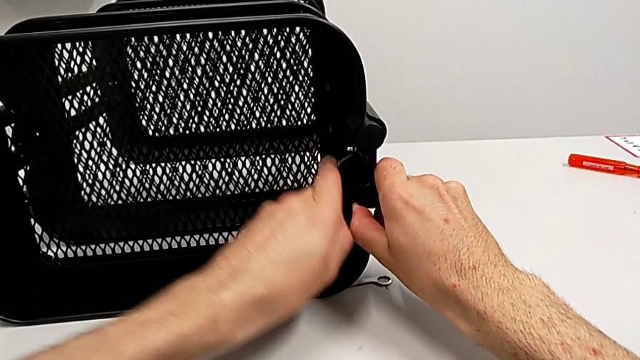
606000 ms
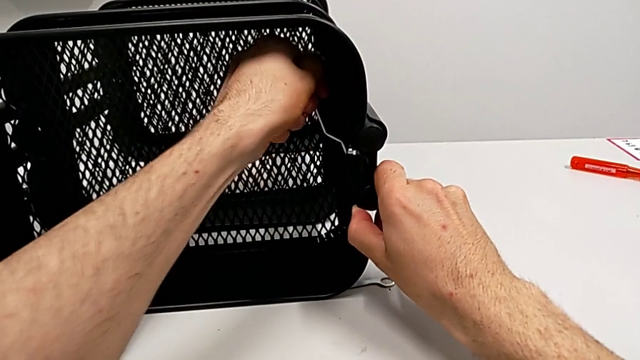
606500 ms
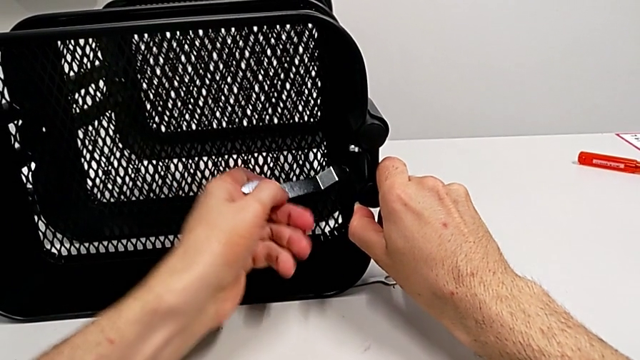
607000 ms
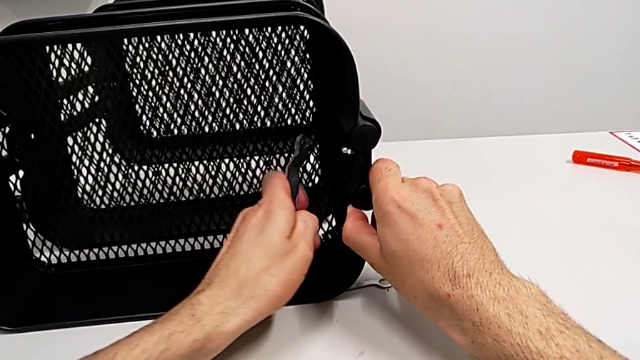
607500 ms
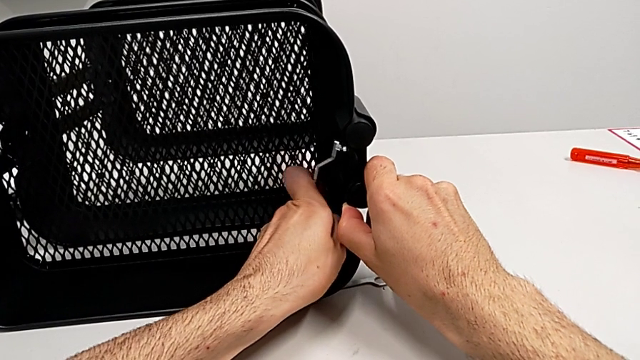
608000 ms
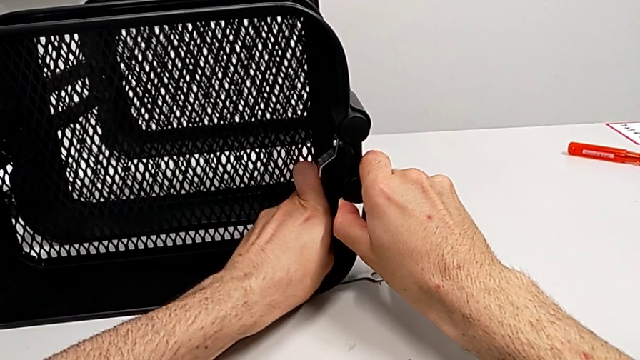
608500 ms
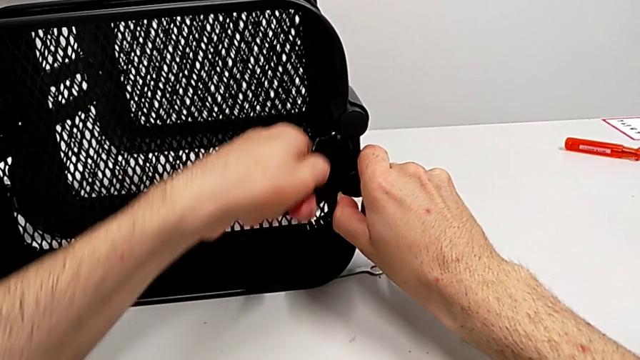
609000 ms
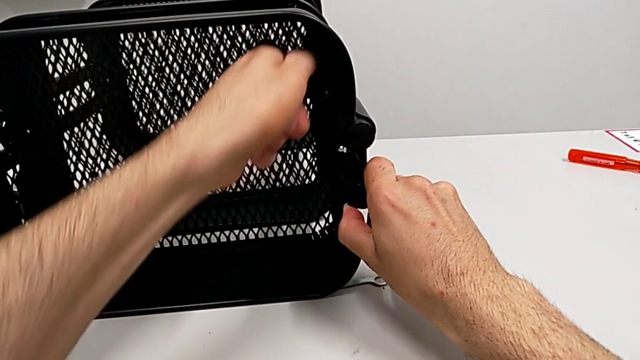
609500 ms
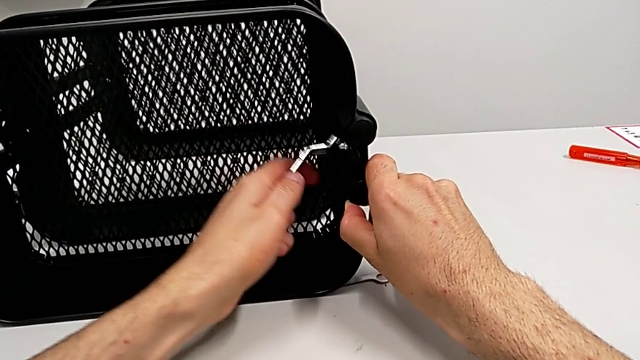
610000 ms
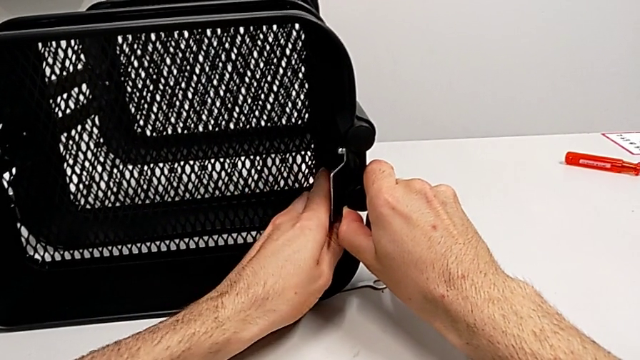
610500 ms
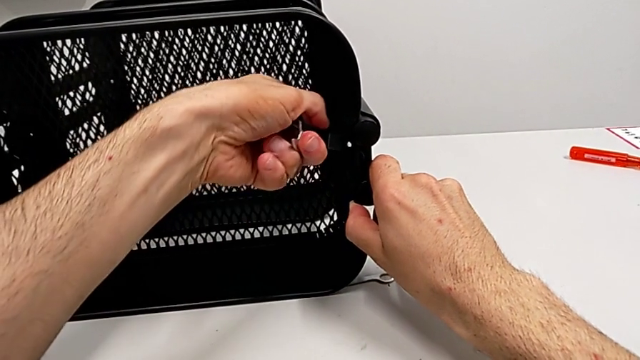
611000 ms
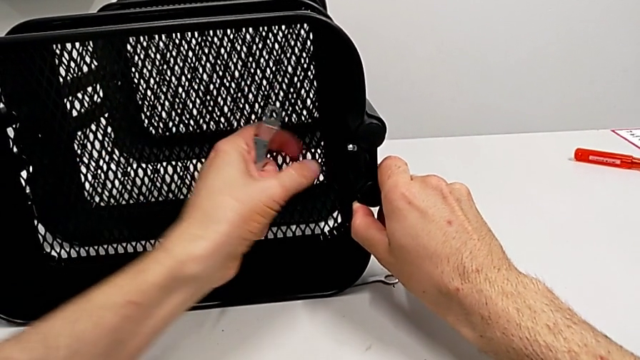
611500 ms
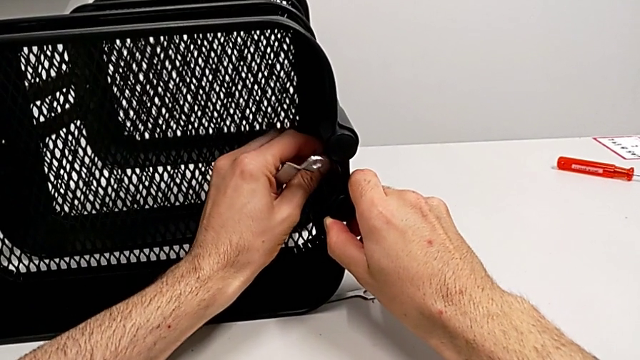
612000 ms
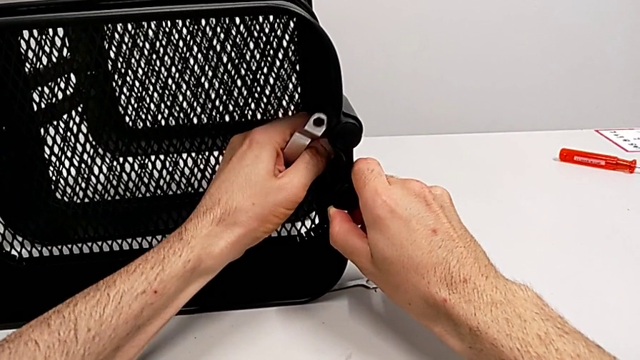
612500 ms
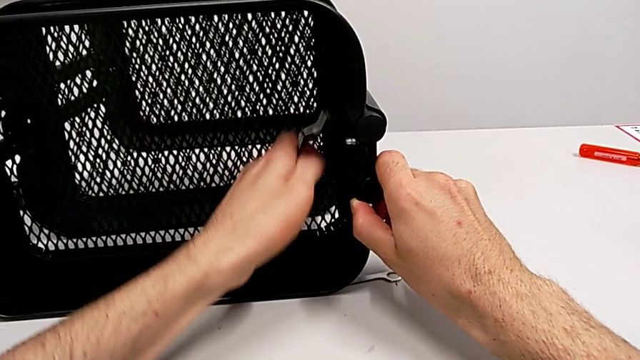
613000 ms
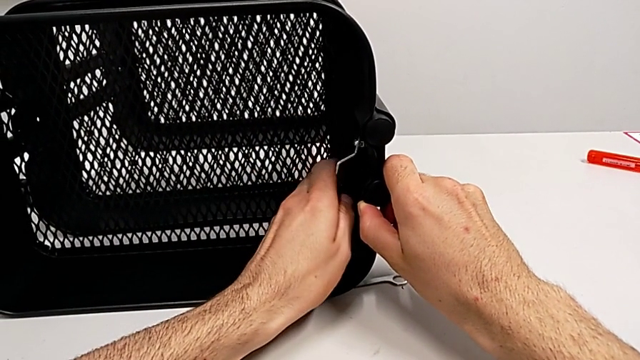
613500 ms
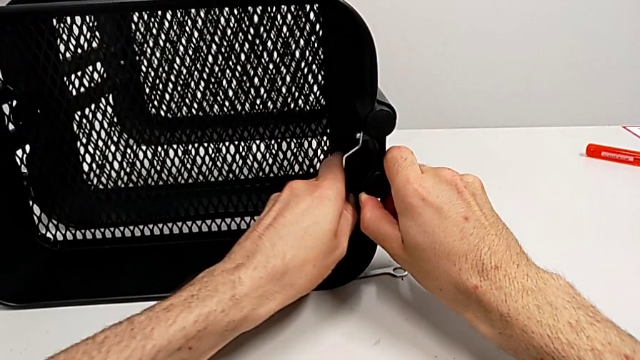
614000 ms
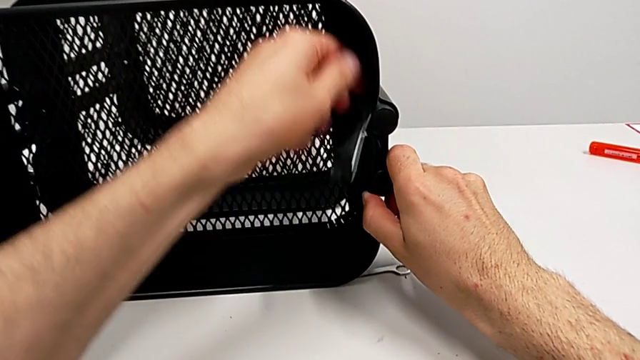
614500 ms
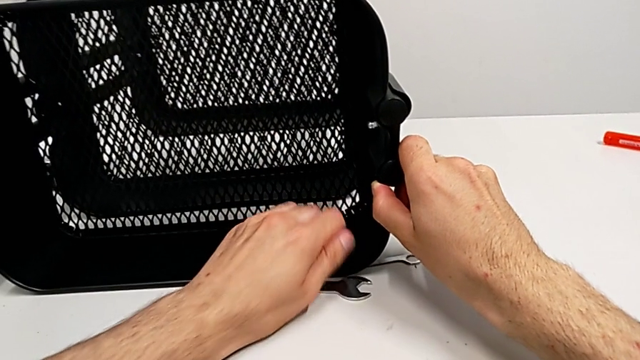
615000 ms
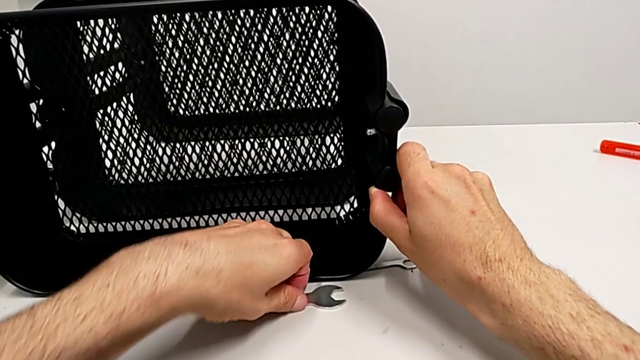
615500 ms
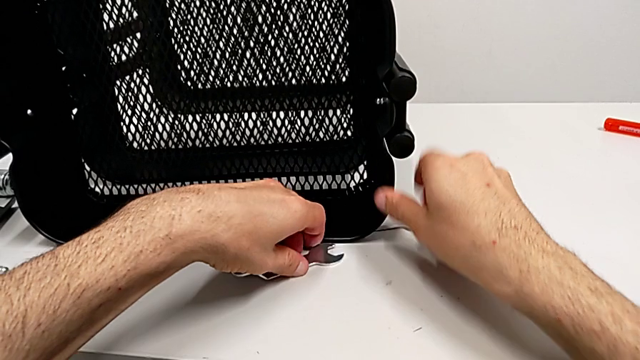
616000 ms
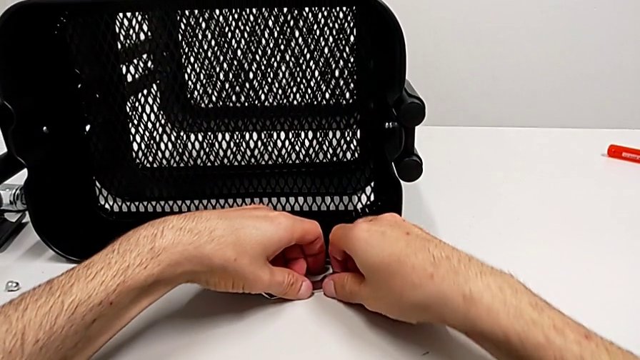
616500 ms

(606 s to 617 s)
The camera wearer is disassembling the top grid tray. They keep unscrewing the hexagon cap nut, unscrew it, drop the hexagonal wrench by accident and grab it.

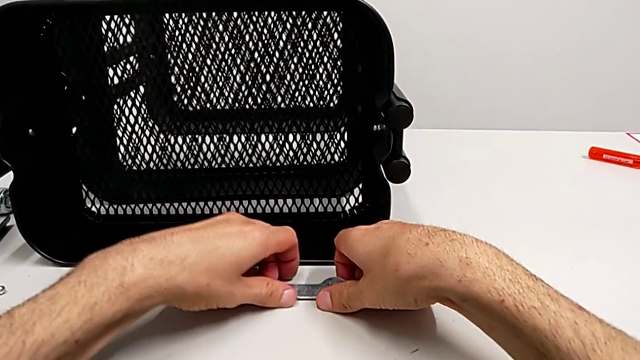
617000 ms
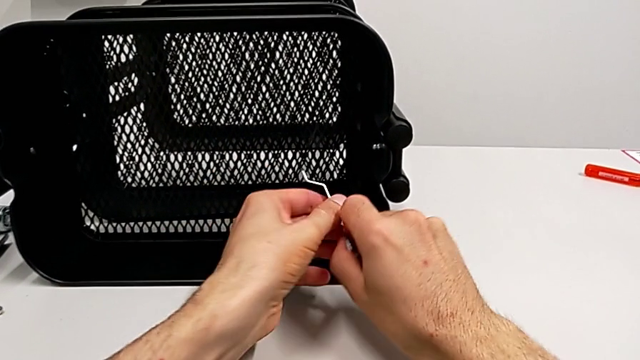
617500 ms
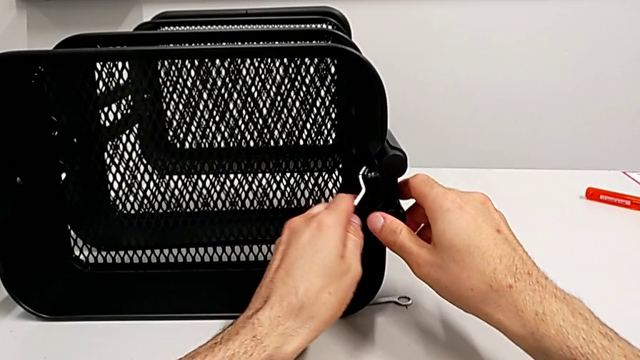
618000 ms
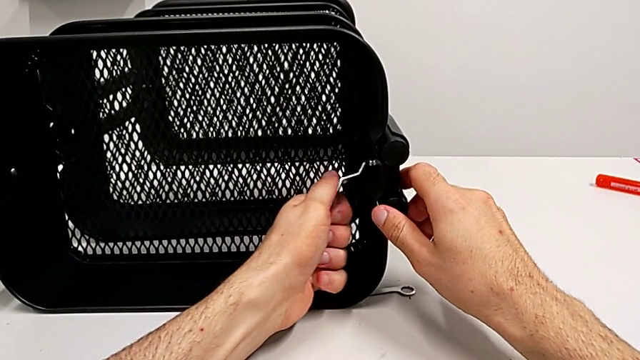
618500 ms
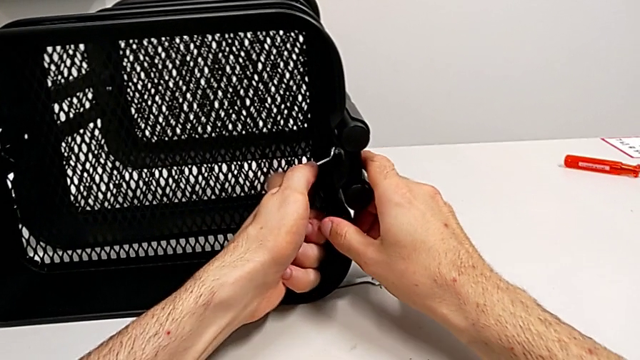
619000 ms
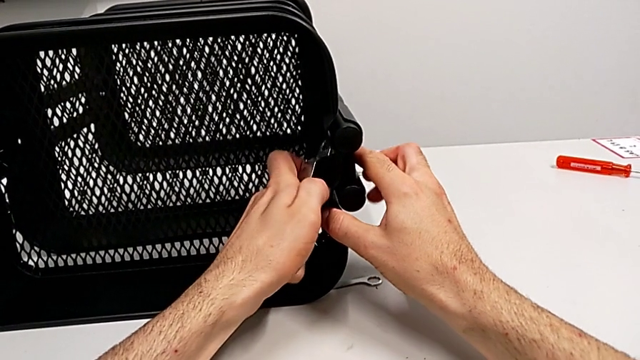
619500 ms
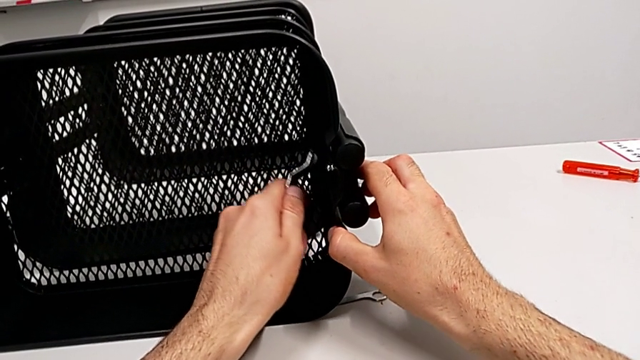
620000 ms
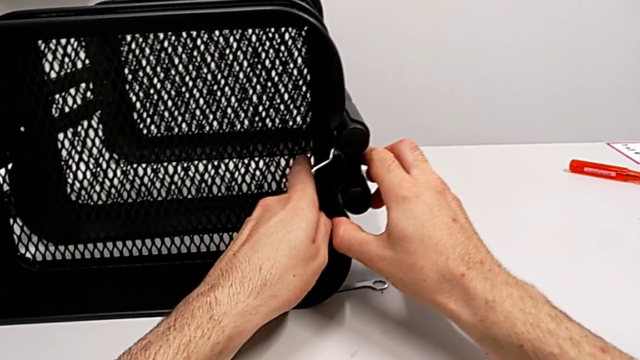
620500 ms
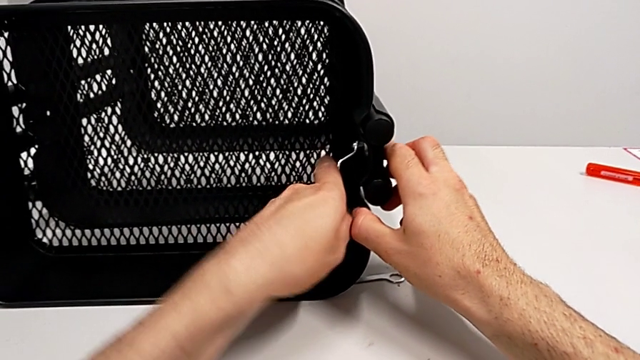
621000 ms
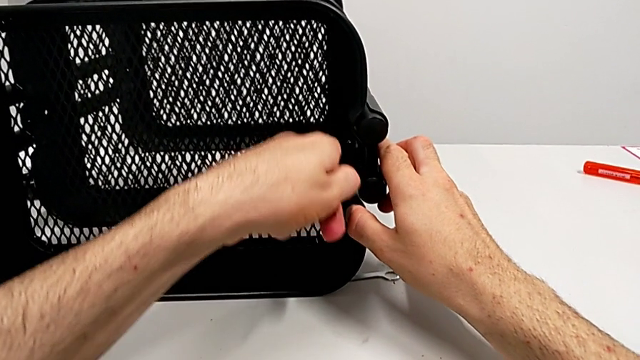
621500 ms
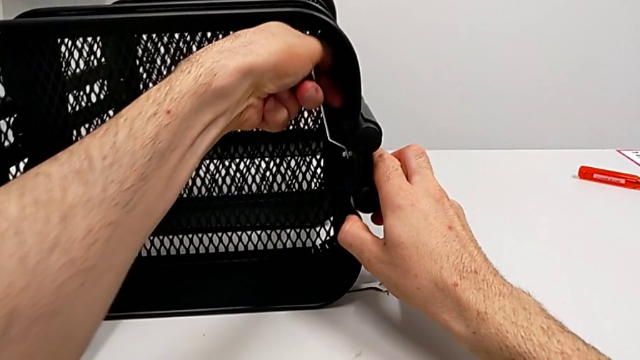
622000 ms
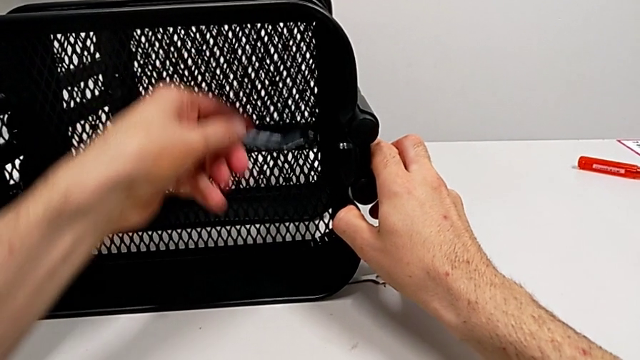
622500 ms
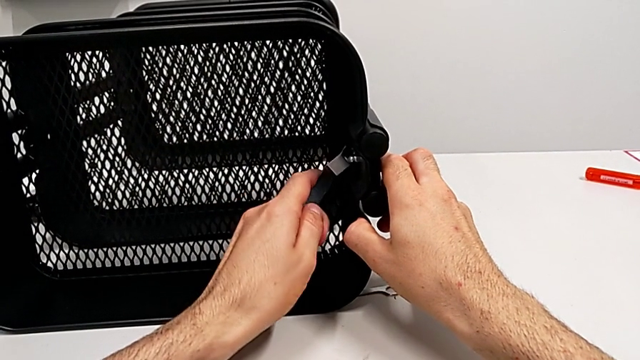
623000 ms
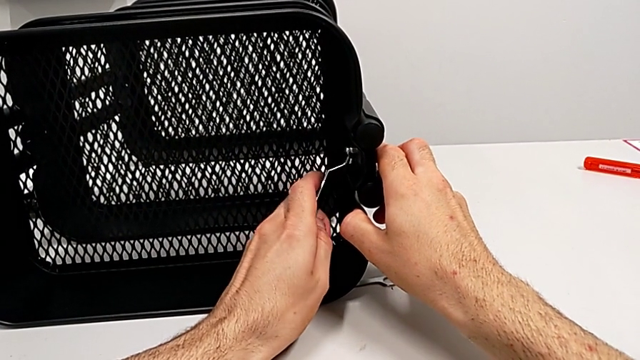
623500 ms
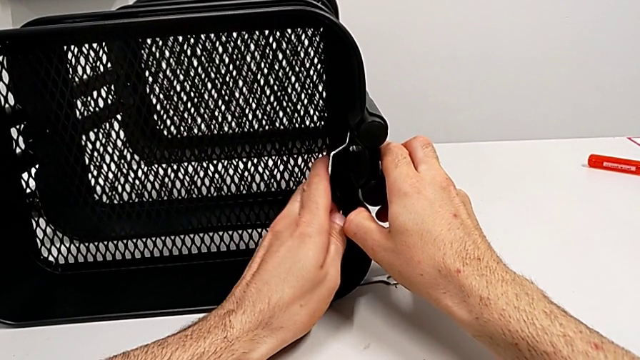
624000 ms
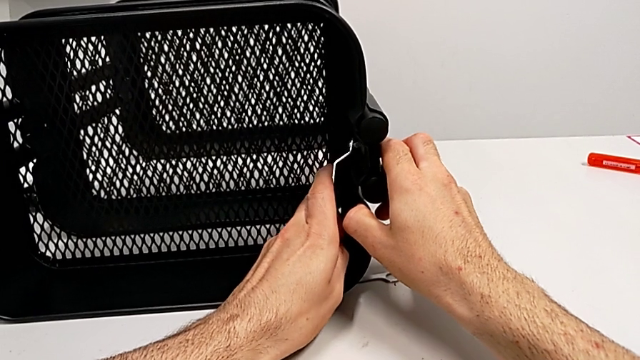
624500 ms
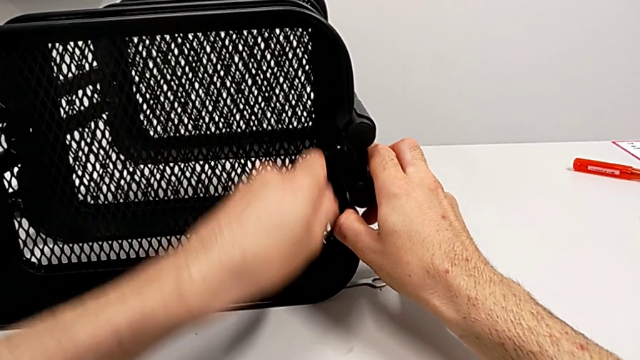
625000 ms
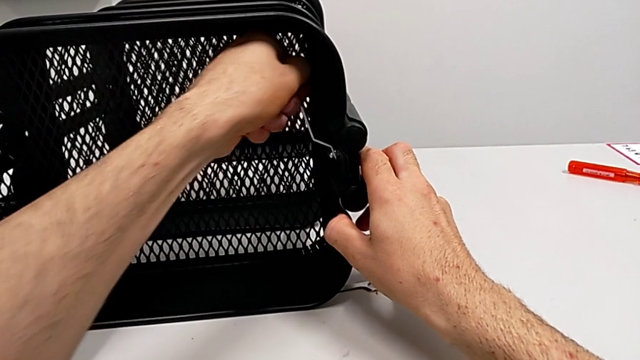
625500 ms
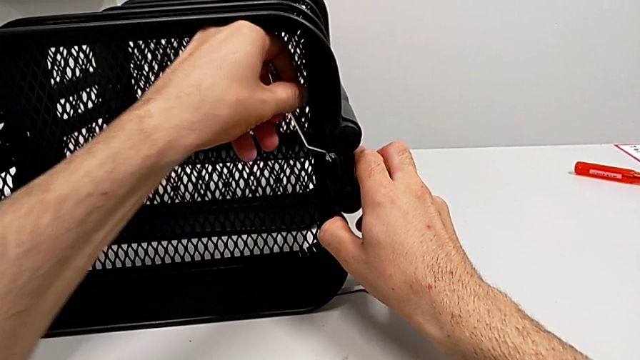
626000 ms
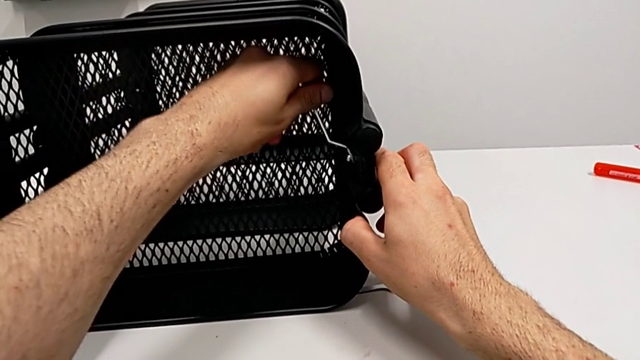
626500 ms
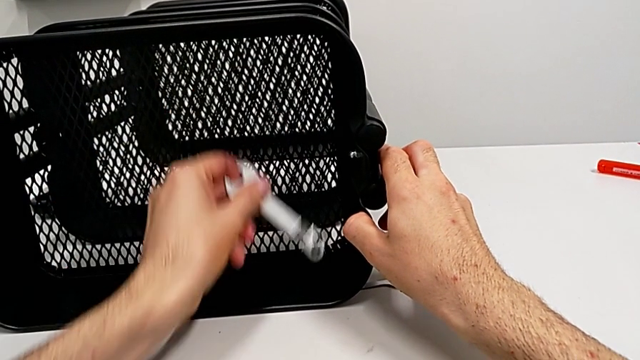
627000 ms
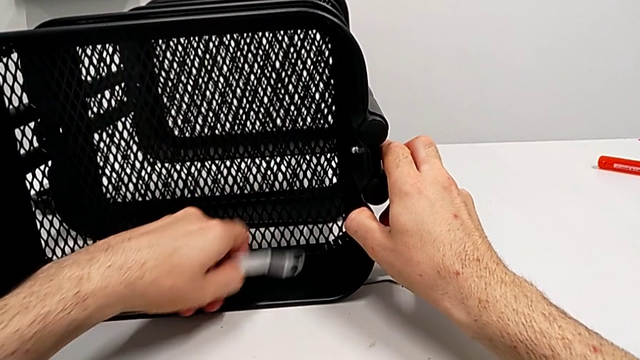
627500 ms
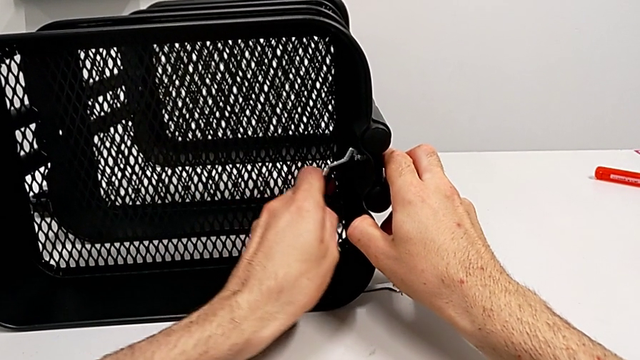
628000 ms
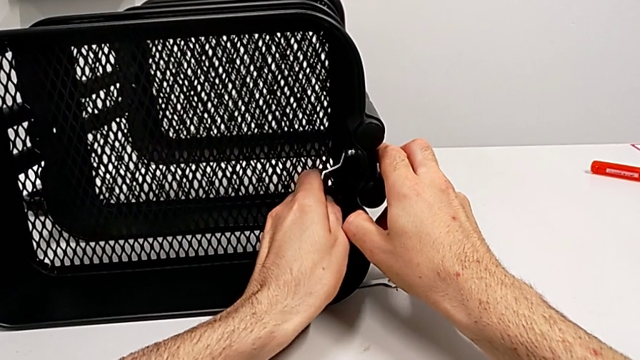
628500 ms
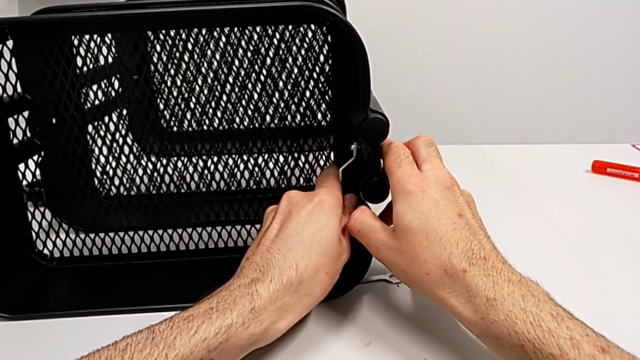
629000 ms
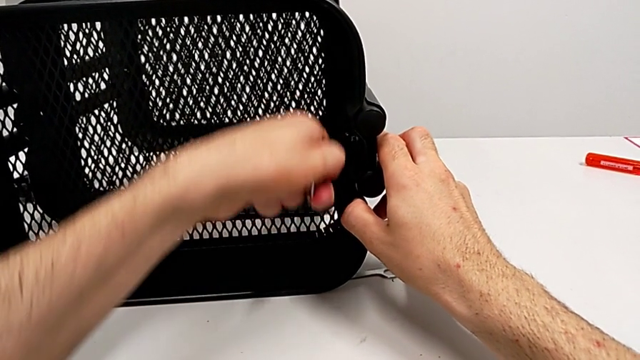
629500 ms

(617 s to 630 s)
The camera wearer is disassembling the top grid tray. They place the hexagonal wrench and begin to unscrew the hexagon cap nut.
